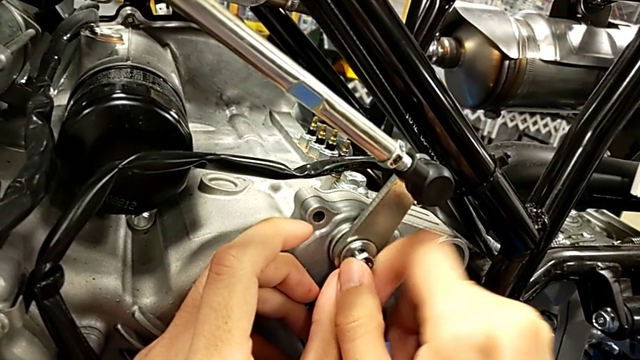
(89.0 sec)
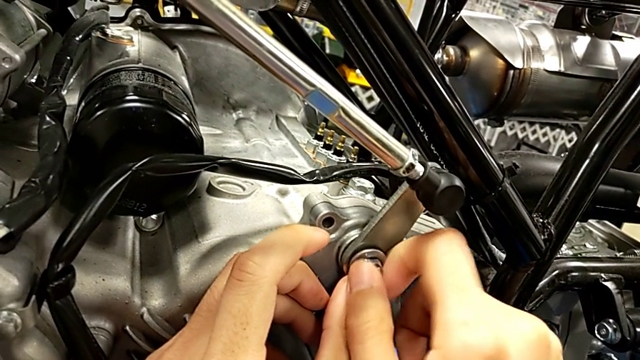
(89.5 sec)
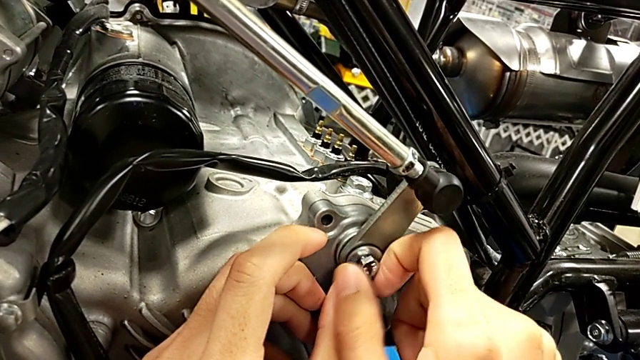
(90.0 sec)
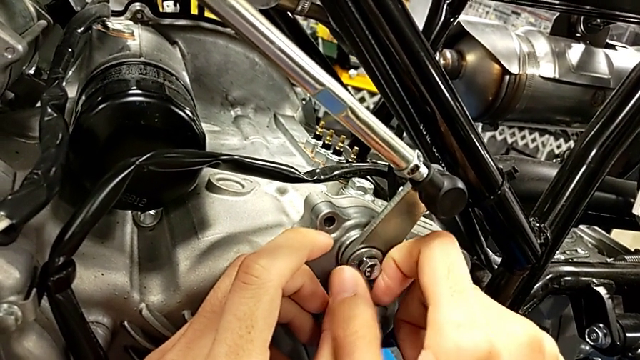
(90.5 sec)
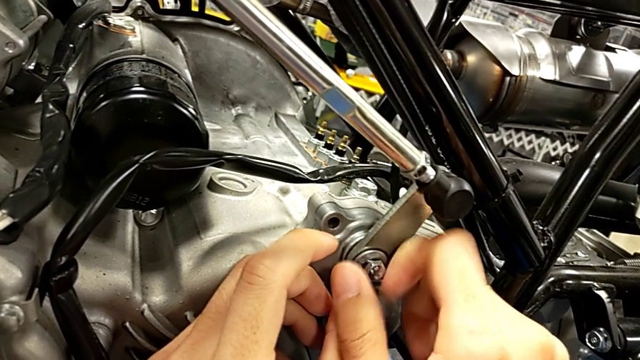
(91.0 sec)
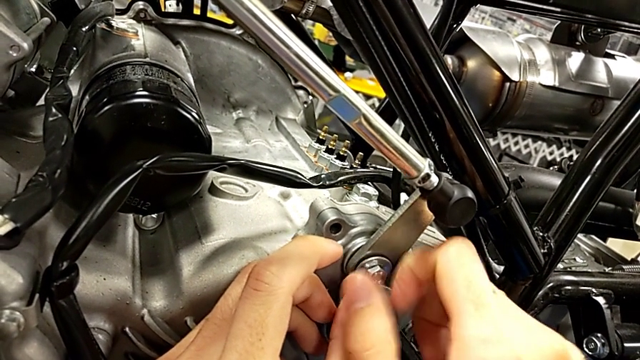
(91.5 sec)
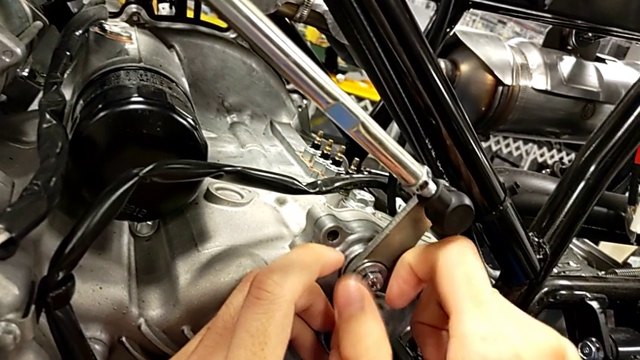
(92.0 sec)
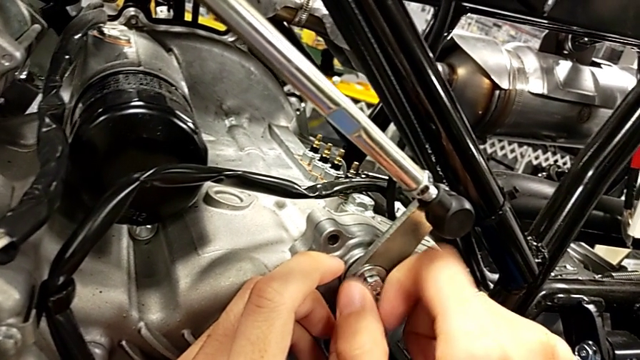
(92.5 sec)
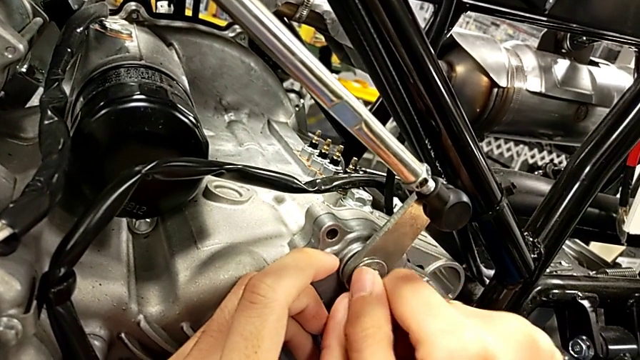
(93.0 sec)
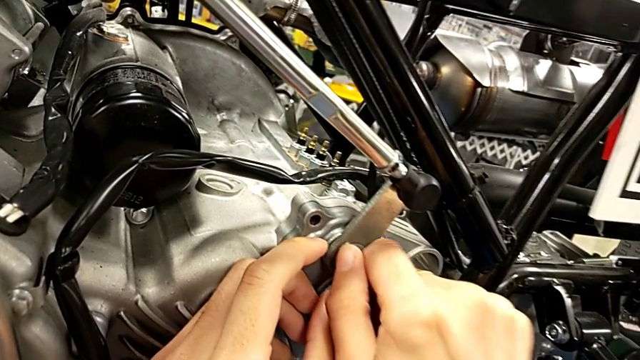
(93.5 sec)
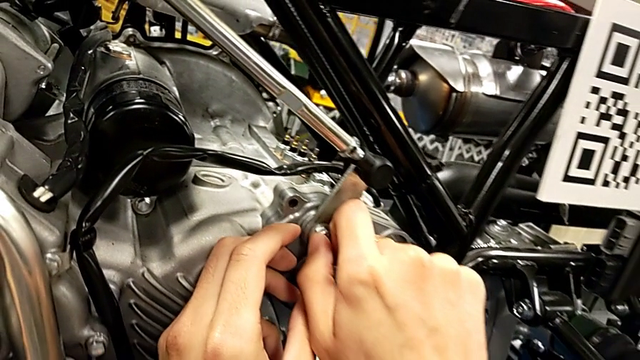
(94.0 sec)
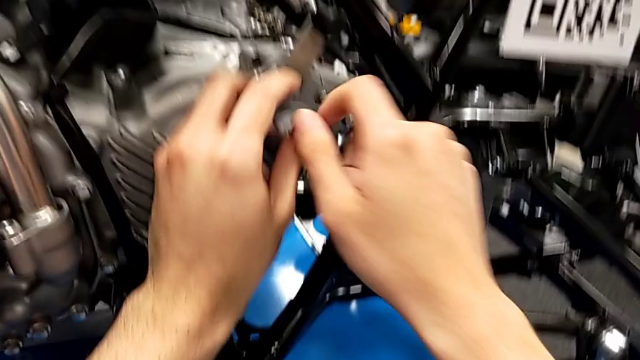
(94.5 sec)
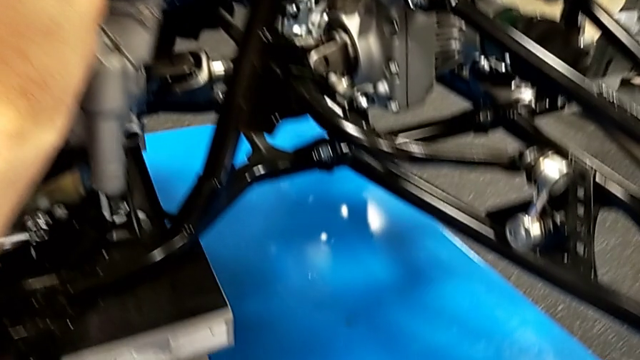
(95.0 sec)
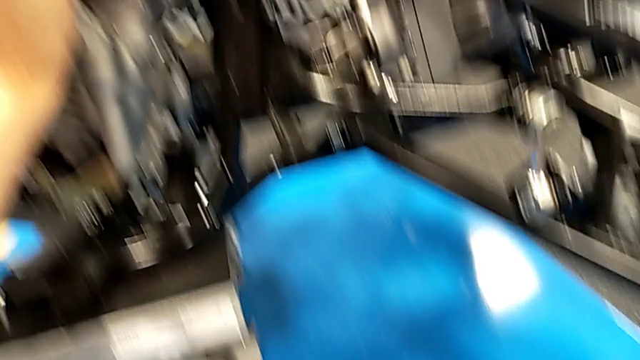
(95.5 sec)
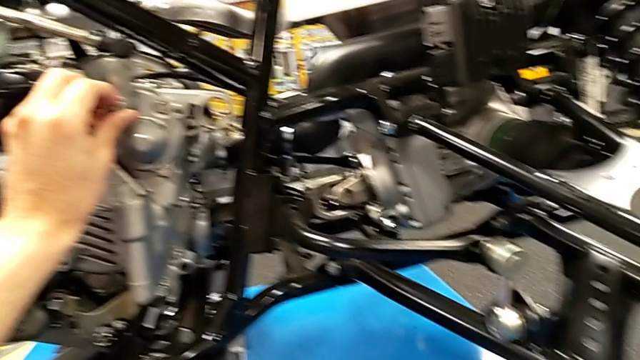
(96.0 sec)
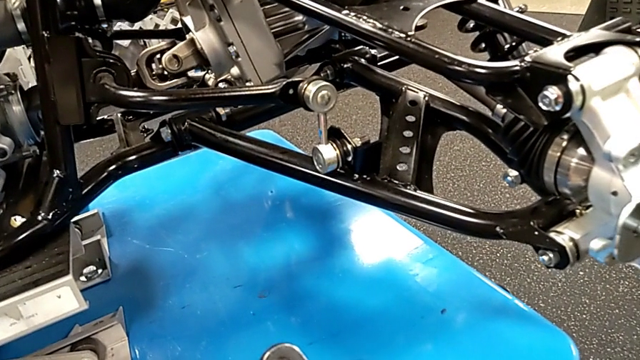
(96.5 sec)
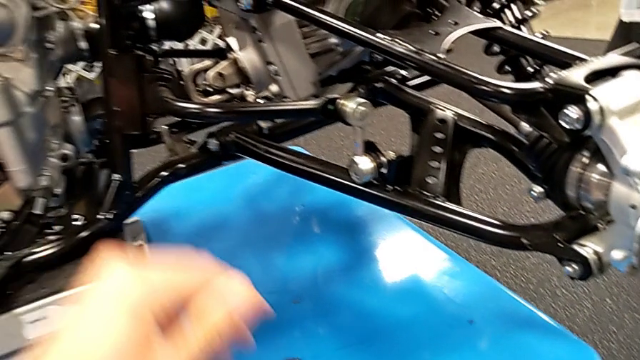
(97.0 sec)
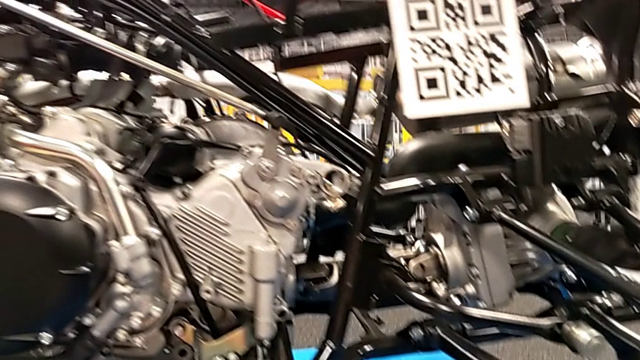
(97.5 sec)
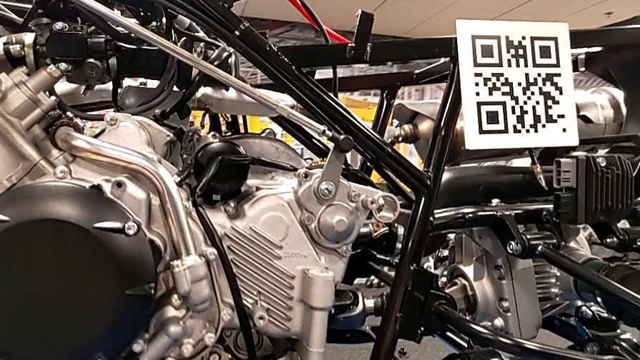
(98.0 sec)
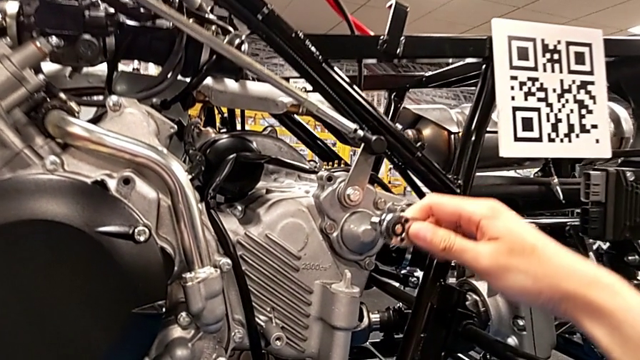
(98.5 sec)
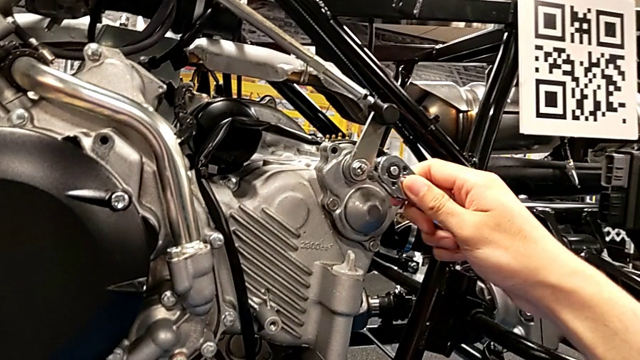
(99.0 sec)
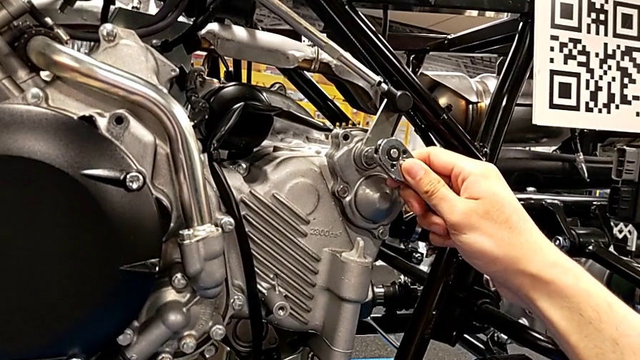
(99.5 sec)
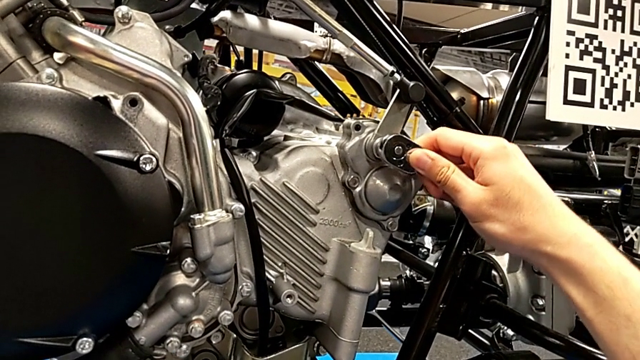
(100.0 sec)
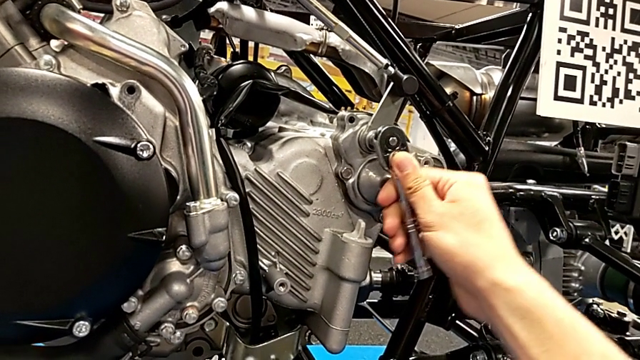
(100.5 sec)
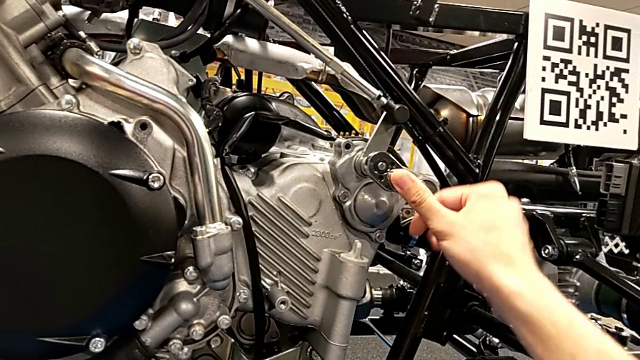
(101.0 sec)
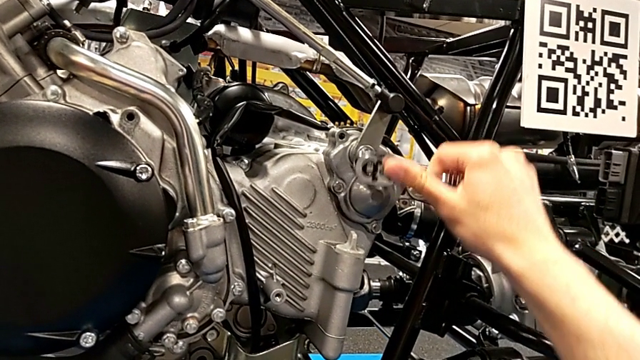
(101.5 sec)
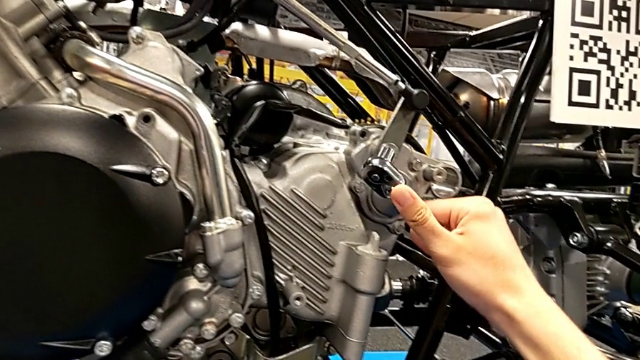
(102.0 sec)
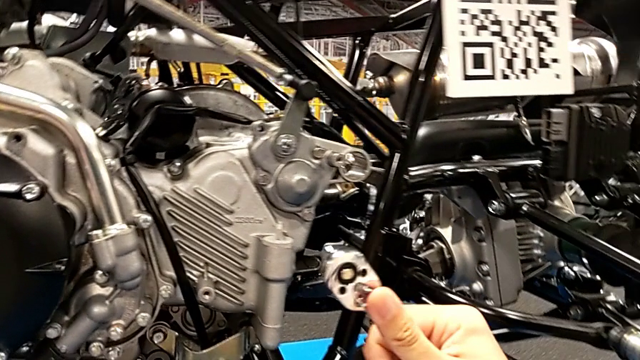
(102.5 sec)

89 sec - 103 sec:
The camera wearer is screwing a bolt into the peg. They keep screwing the bolt, grab the ratchet, insert it and wrongly drop it.

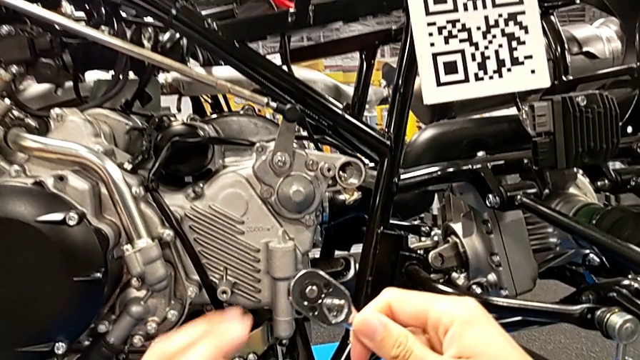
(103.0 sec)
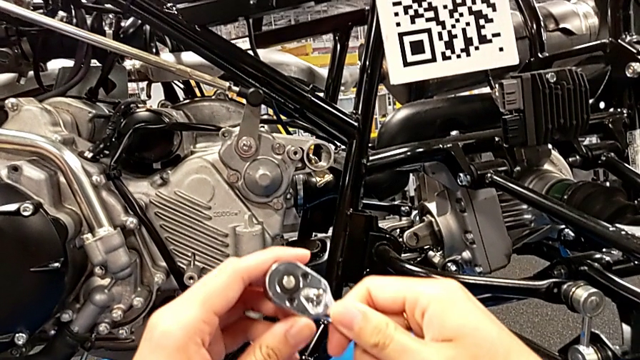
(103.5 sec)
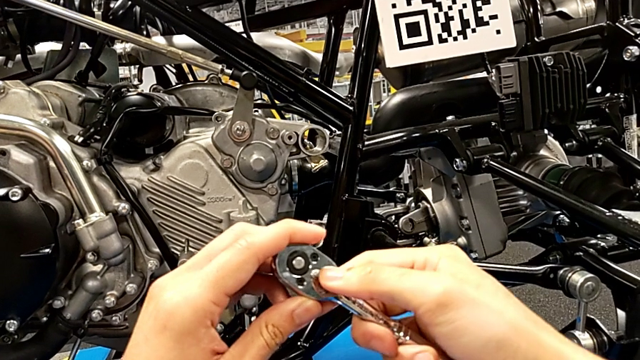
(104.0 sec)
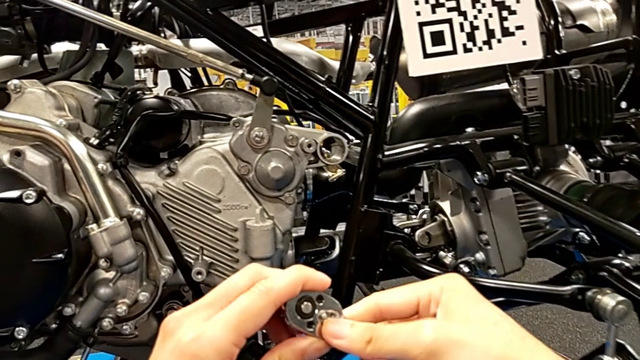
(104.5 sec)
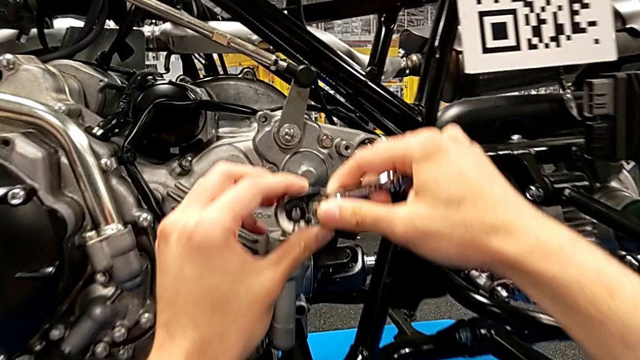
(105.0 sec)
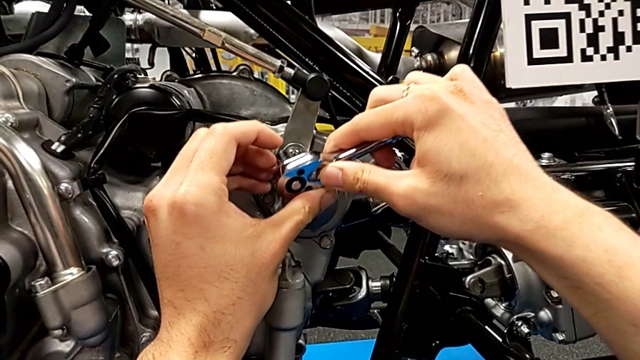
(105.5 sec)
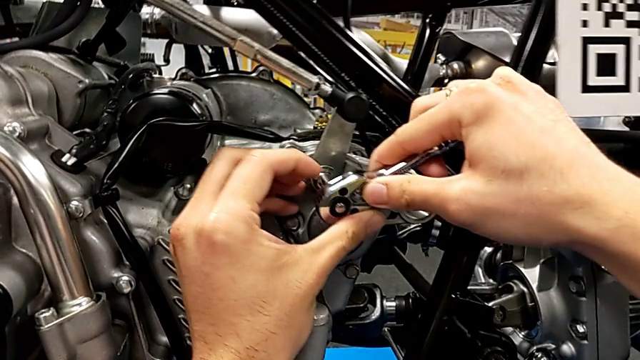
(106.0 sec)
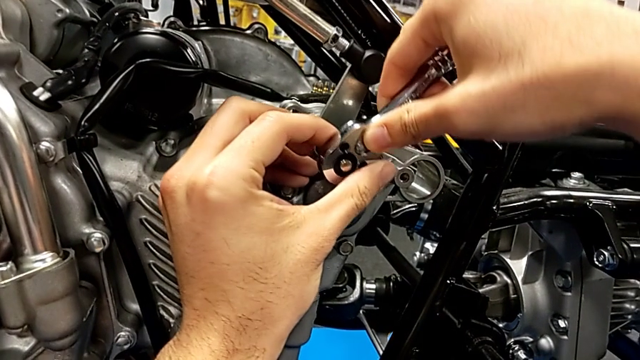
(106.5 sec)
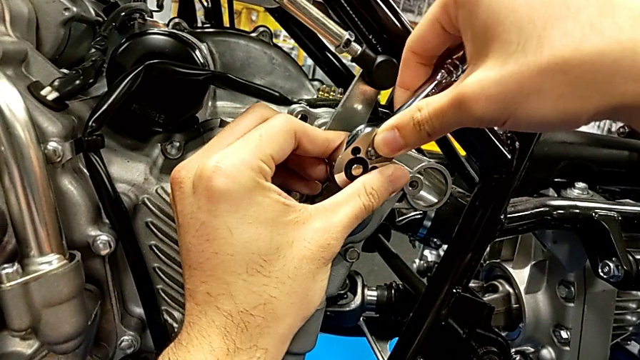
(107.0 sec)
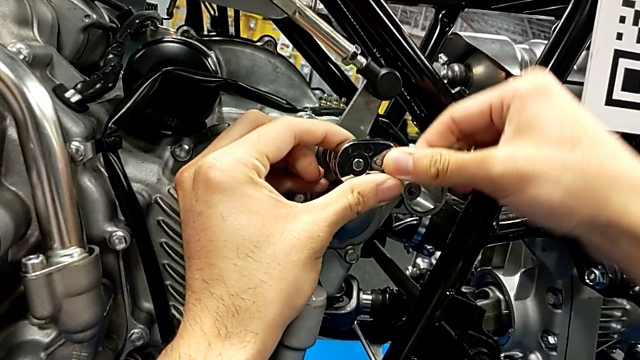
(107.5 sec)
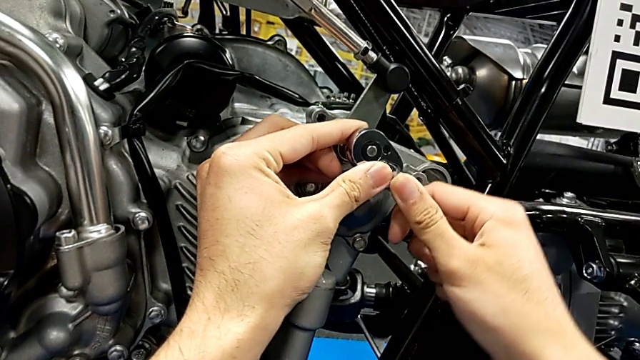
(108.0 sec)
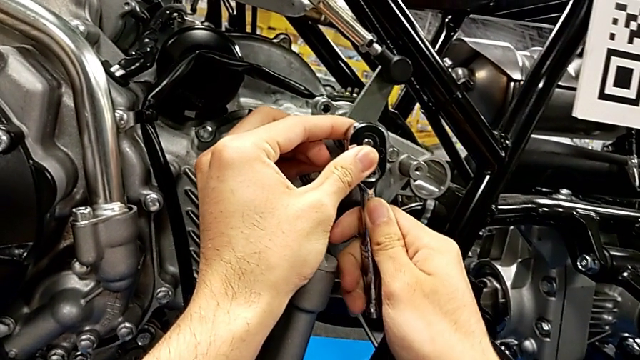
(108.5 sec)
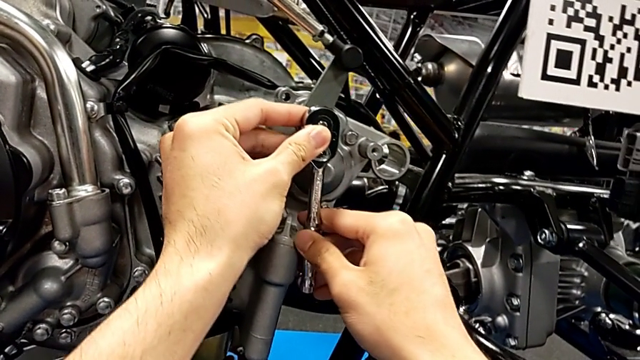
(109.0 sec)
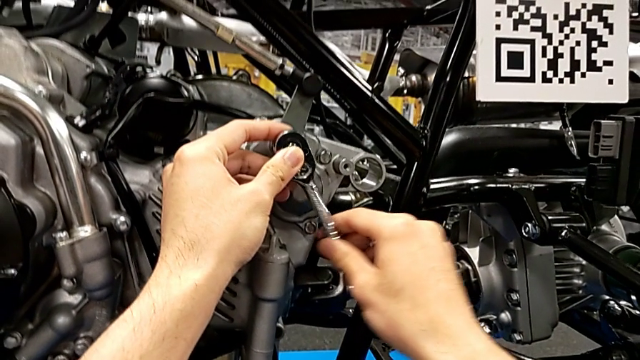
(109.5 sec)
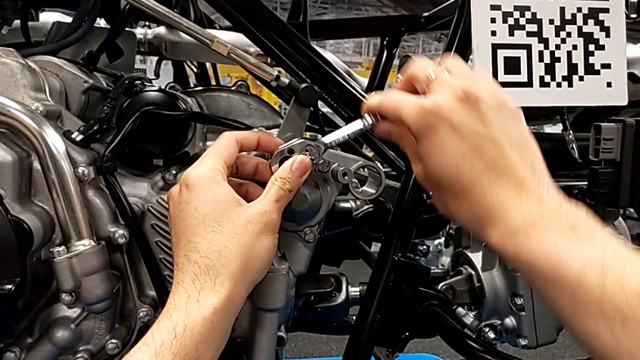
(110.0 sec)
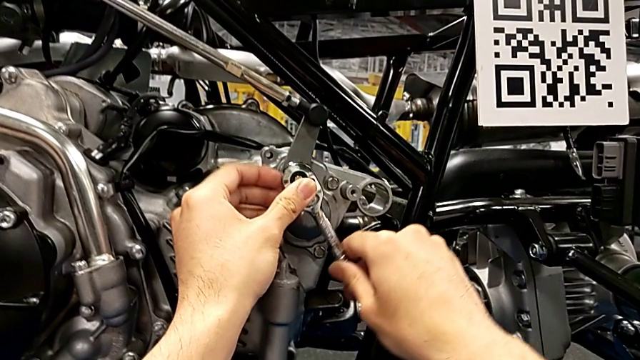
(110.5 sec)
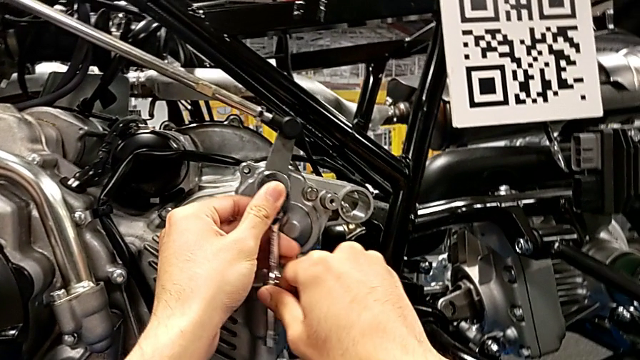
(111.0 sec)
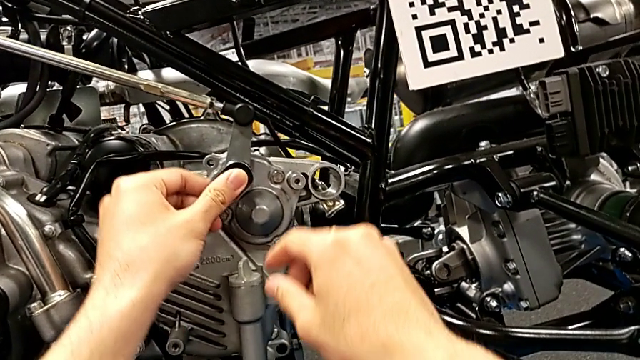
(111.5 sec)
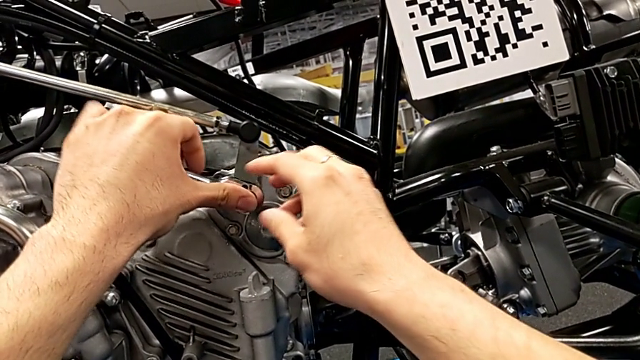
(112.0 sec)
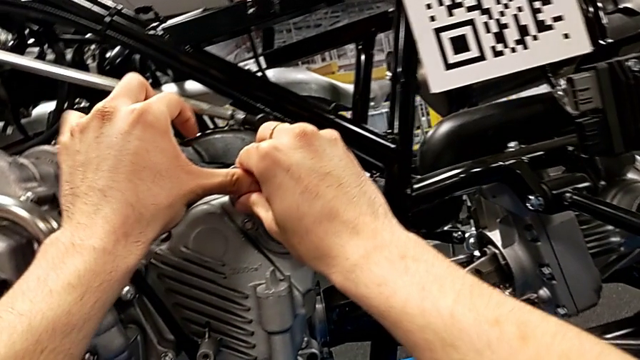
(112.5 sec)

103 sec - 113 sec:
The camera wearer is screwing a bolt into the peg. They wrongly slide the ratchet adjuster and insert the ratchet, and begin to wrongly screw the bolt, the ratchet adjuster being in a wrong direction, so they cannot screw the bolt.
